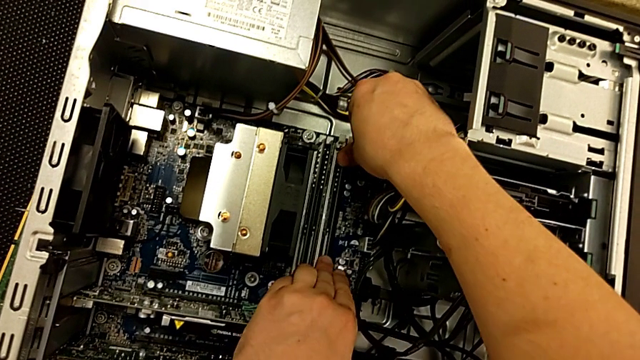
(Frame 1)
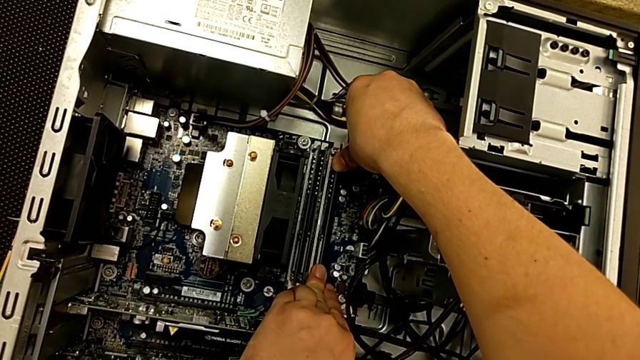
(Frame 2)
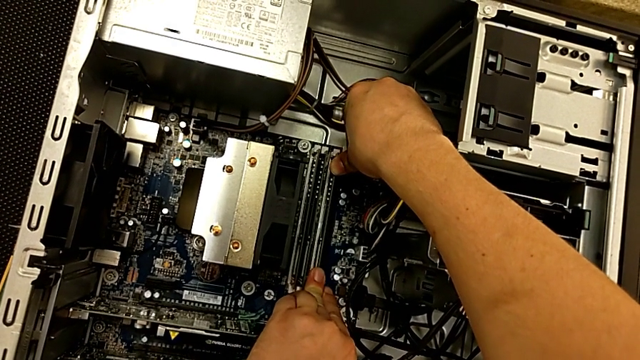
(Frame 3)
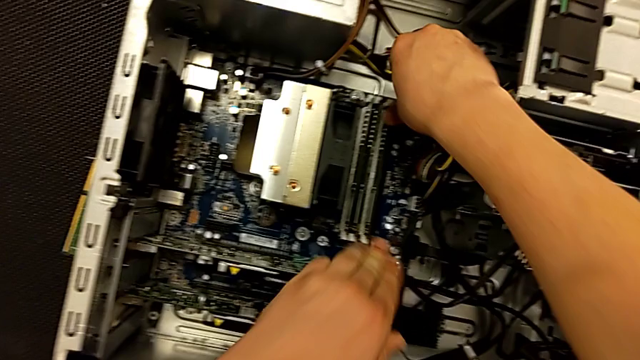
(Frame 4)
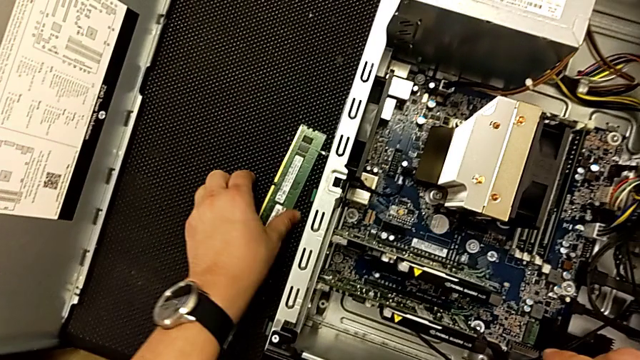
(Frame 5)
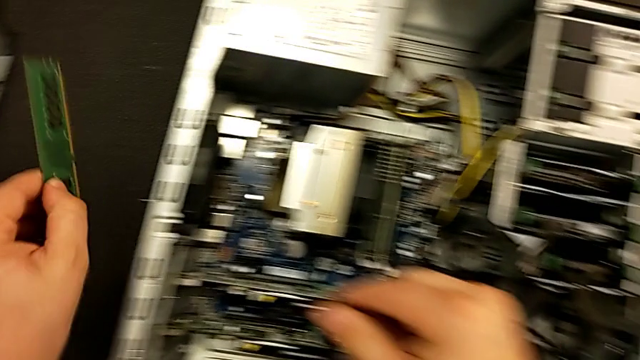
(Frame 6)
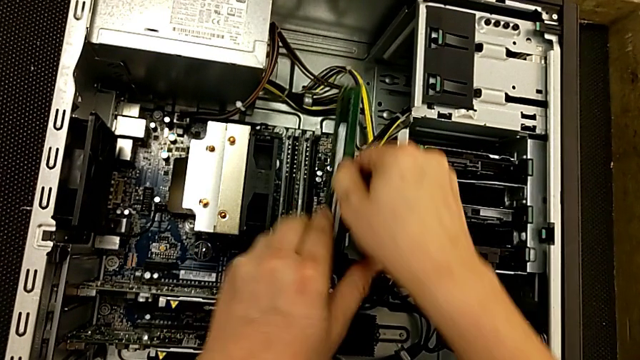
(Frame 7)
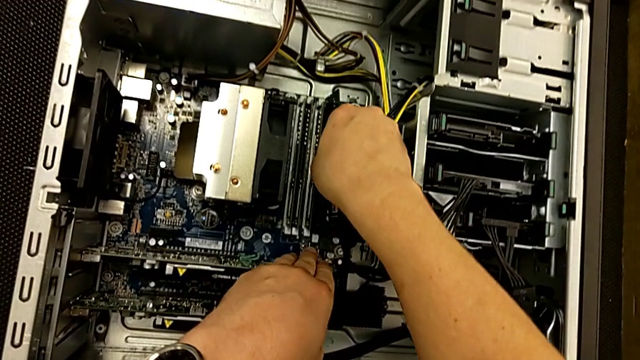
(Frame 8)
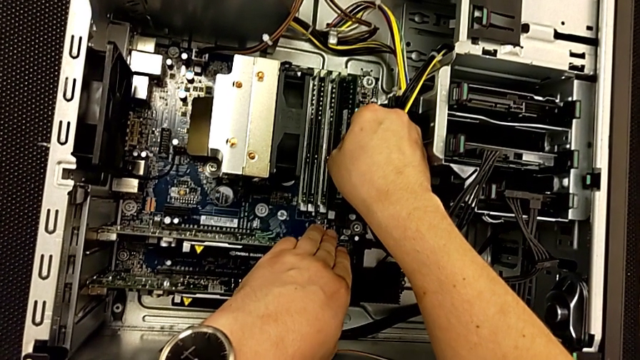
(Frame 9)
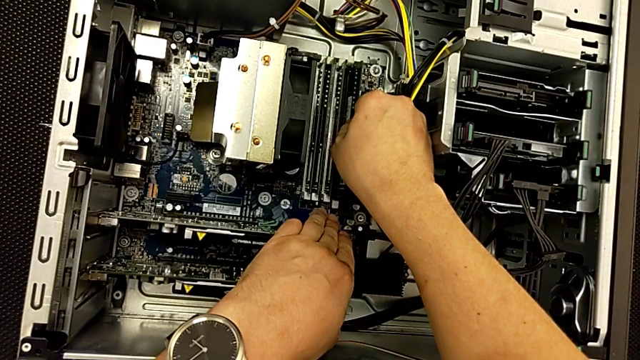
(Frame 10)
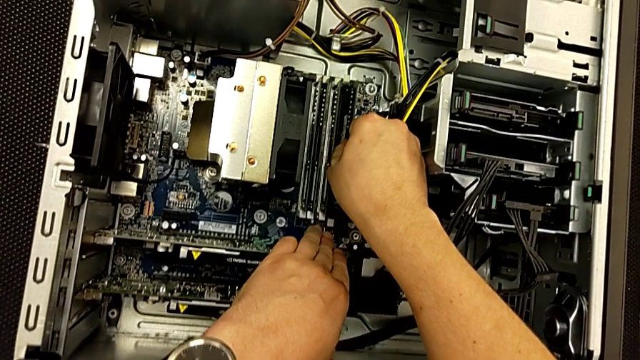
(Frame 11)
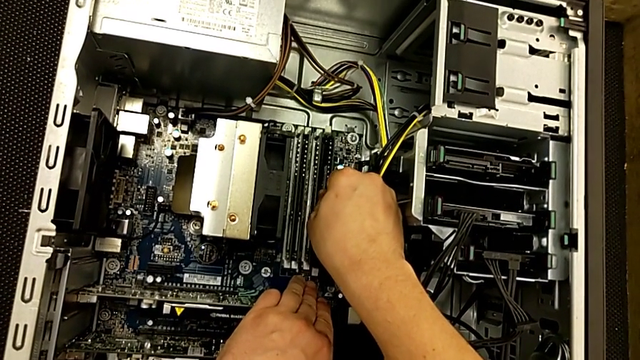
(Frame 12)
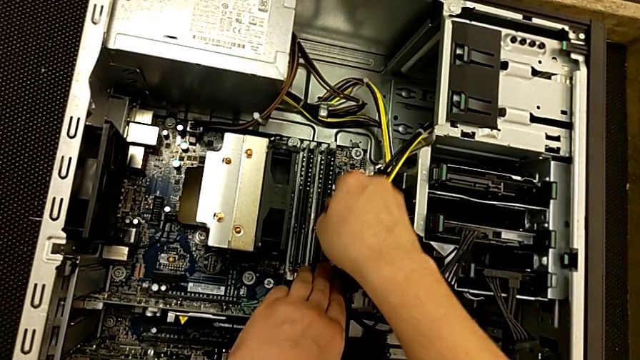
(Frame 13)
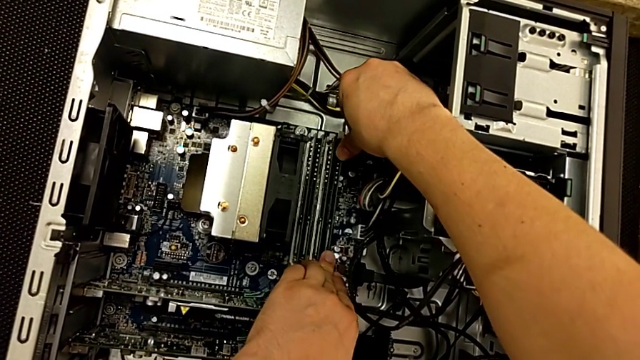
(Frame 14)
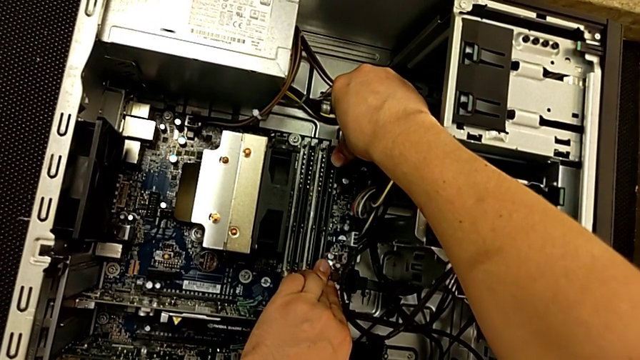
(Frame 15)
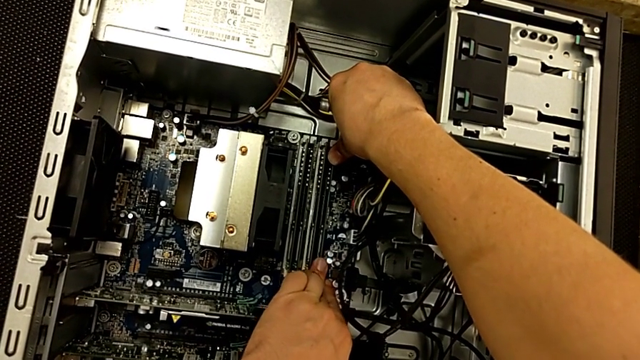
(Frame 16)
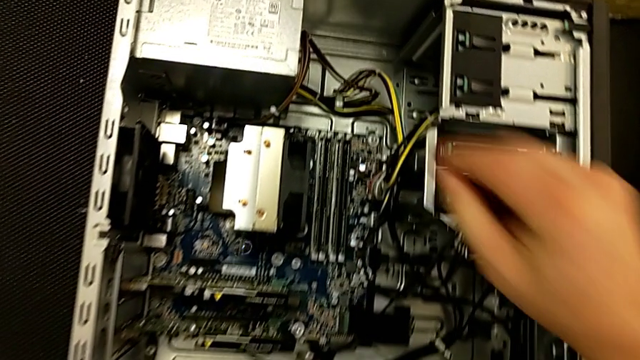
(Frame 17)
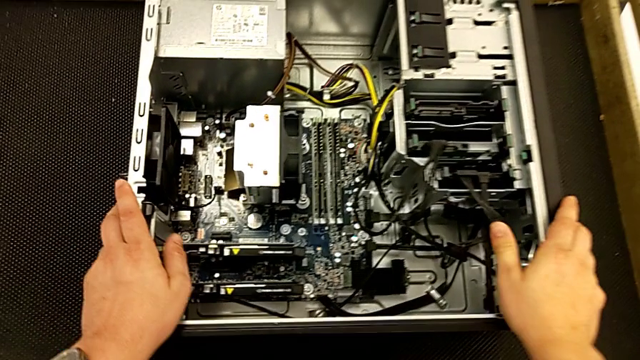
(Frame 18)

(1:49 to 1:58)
The camera wearer is replacing the RAMs on the computer tower. They push the third RAM, grab the fourth RAM, place it, align it, push it and grab the computer tower.

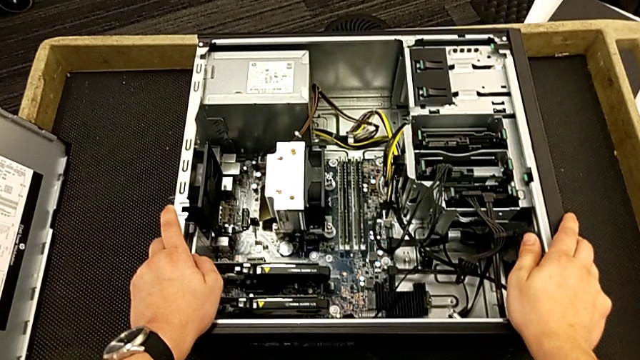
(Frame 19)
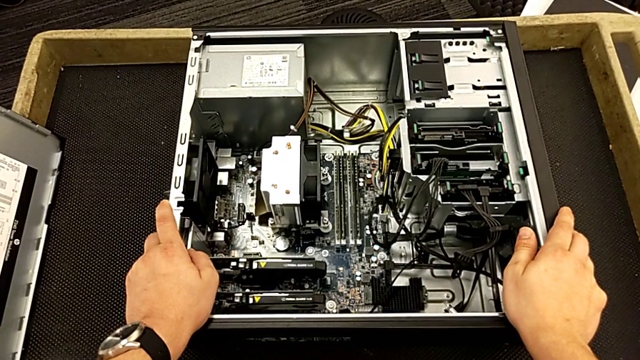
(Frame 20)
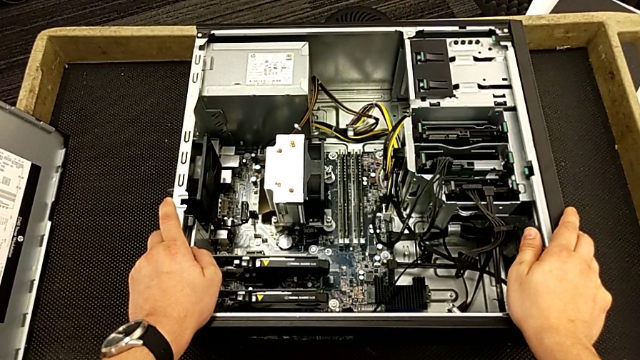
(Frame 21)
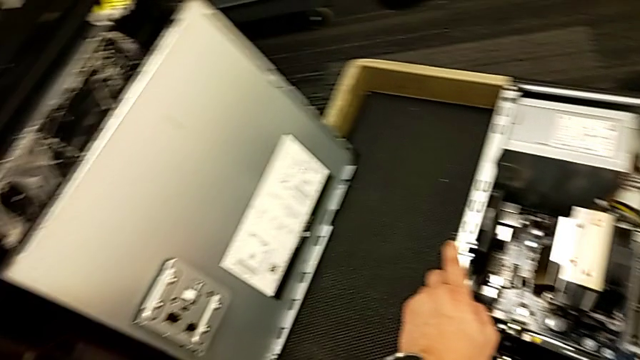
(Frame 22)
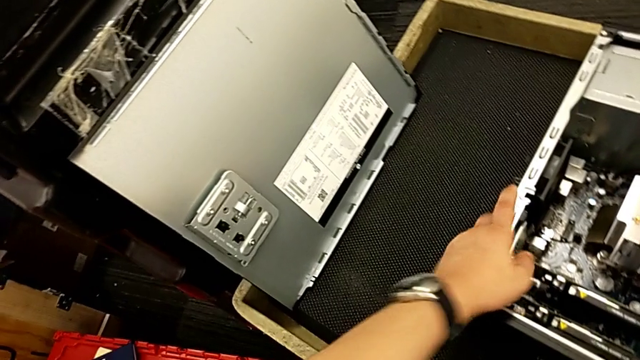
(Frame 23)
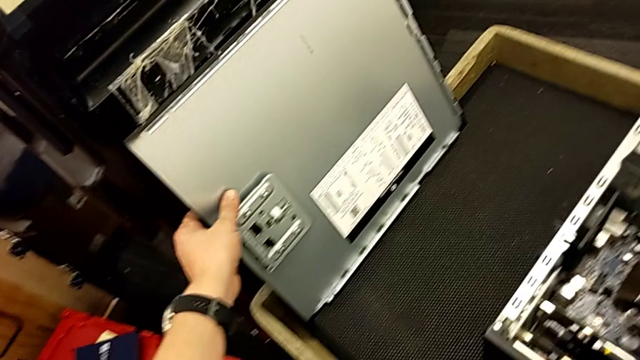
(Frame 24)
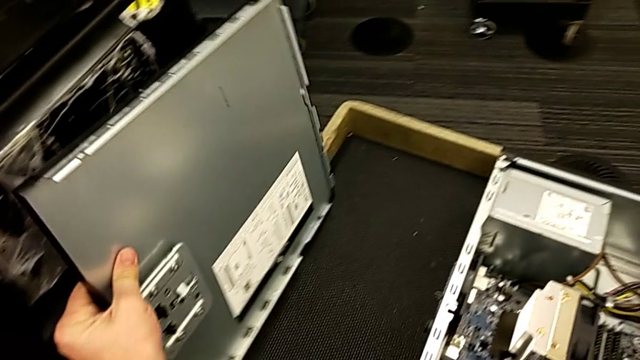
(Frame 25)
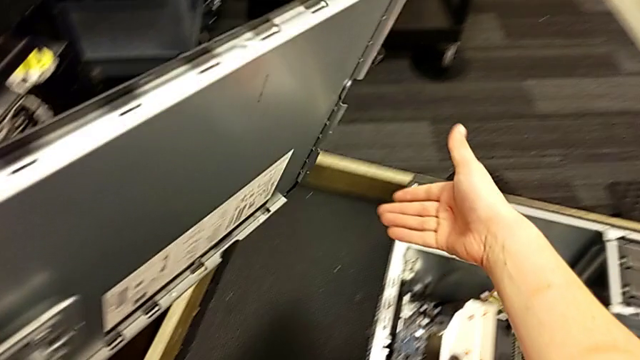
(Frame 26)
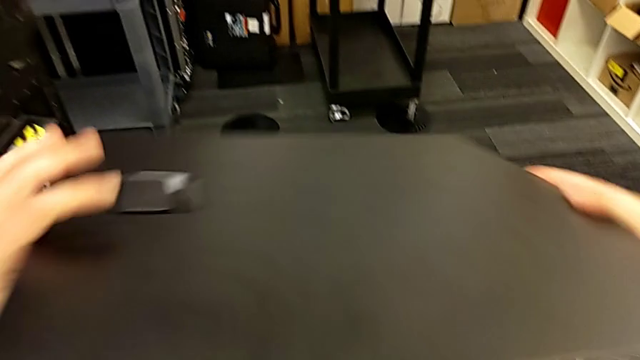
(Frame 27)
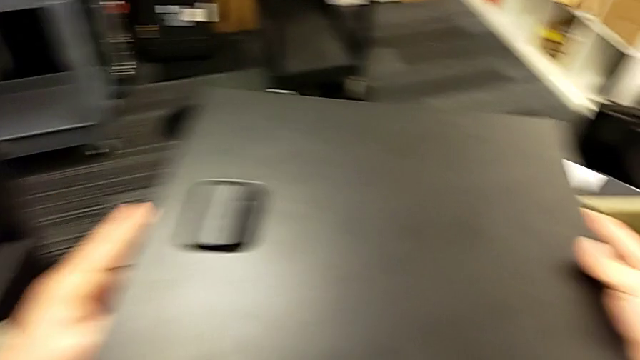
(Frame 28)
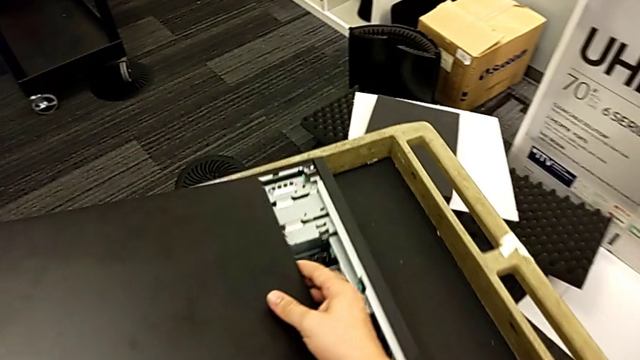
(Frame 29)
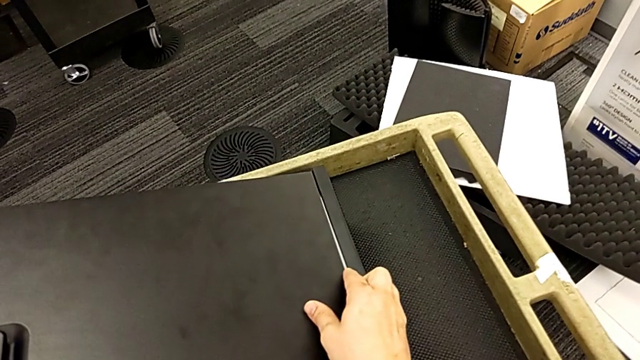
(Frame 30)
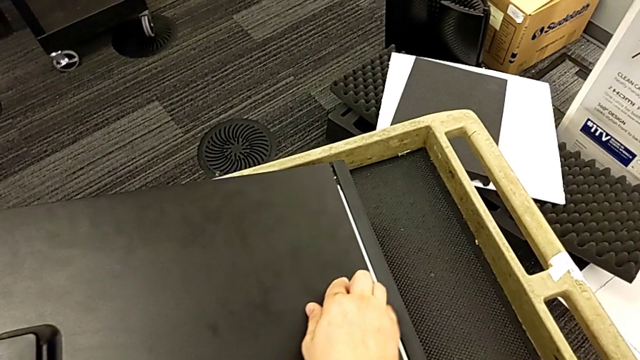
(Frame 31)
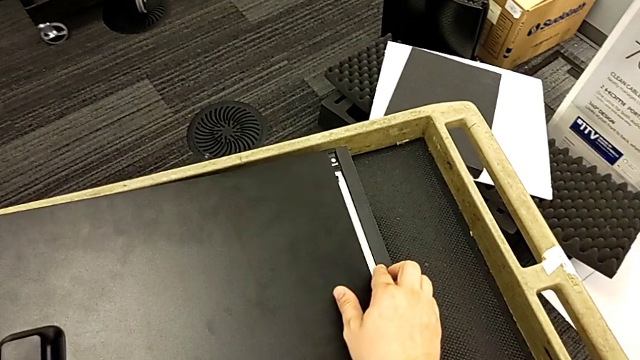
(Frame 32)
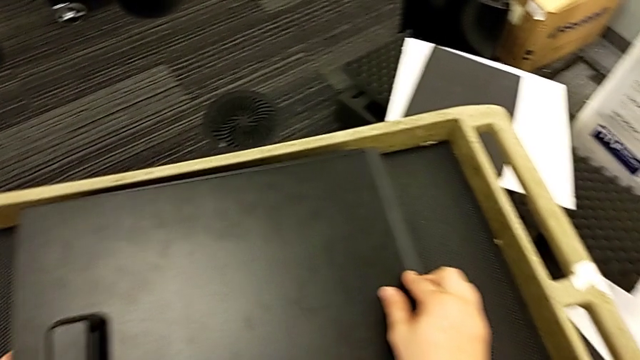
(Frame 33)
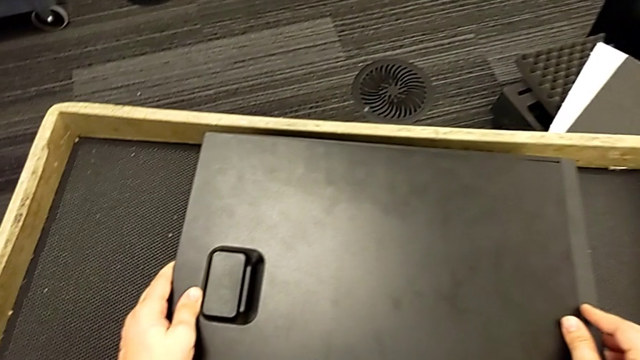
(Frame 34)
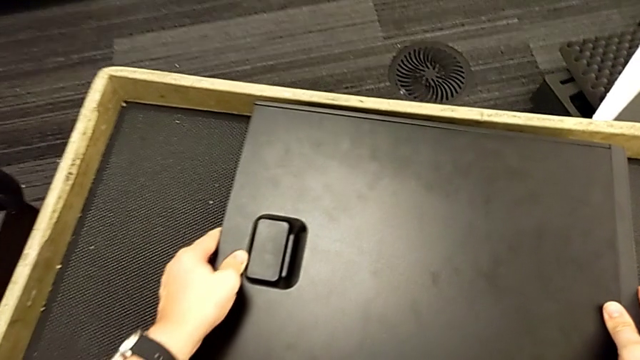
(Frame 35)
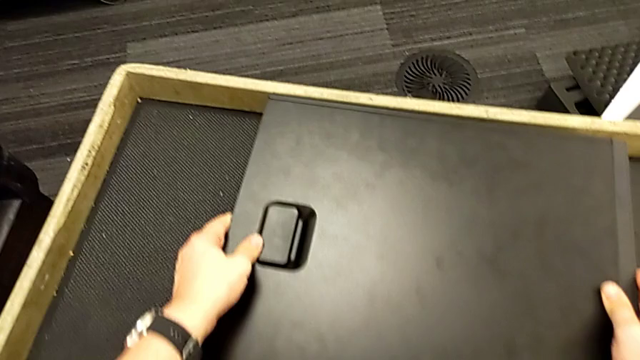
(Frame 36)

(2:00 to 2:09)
The camera wearer closes the computer's cover. They inspect the cover, grab it, insert it and close it.
